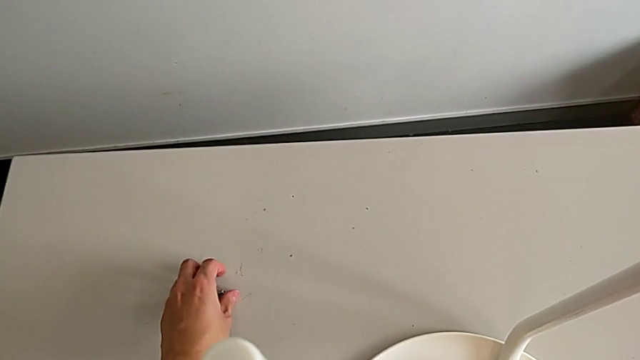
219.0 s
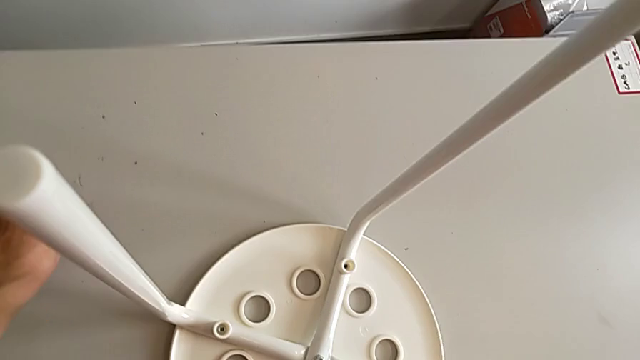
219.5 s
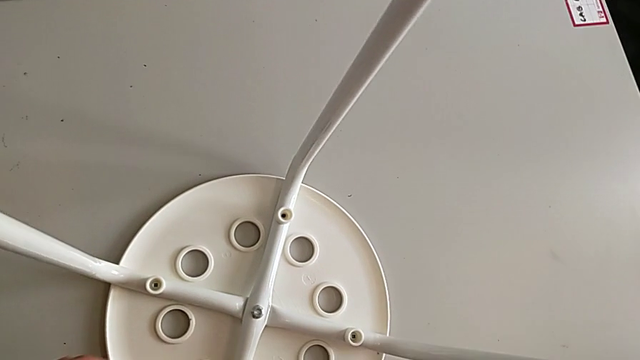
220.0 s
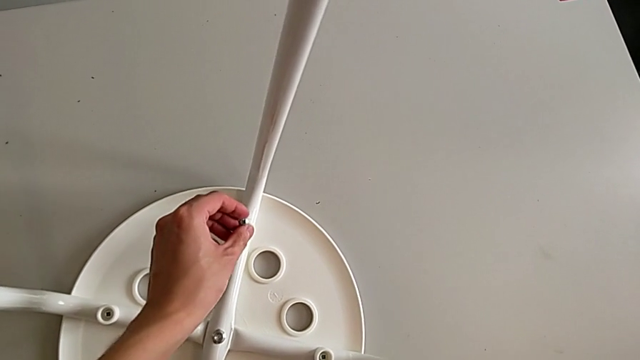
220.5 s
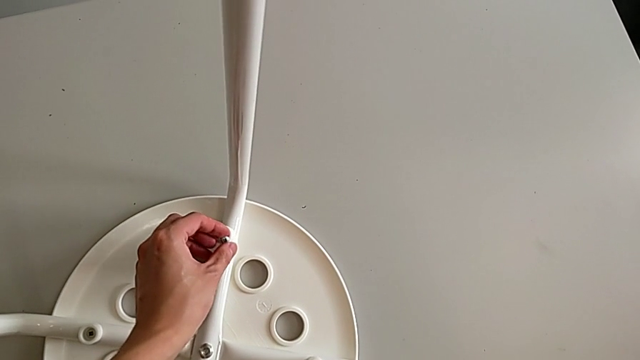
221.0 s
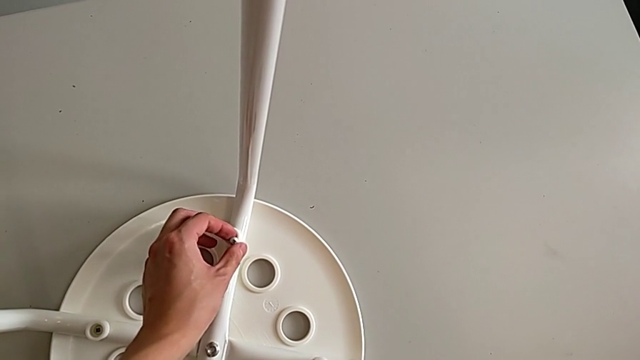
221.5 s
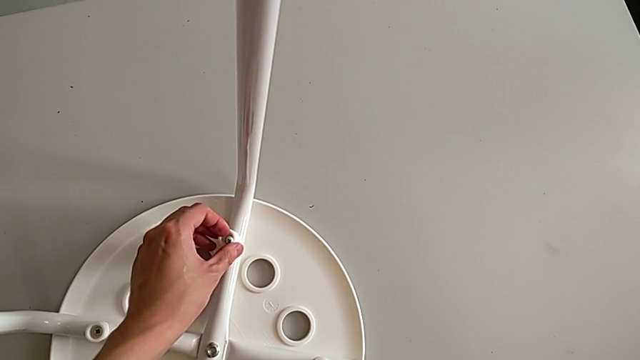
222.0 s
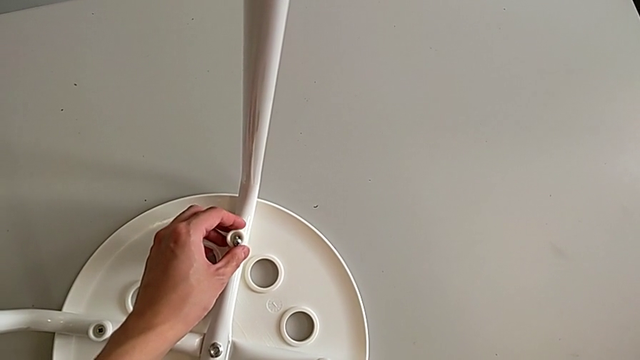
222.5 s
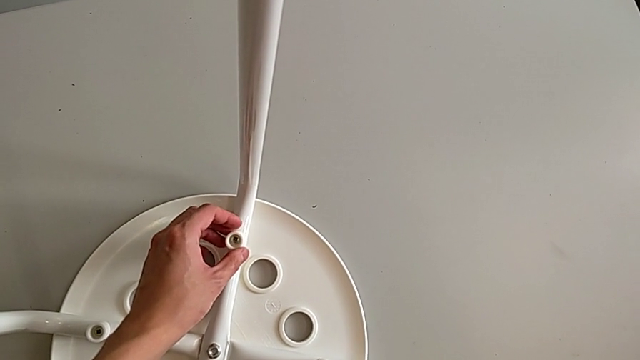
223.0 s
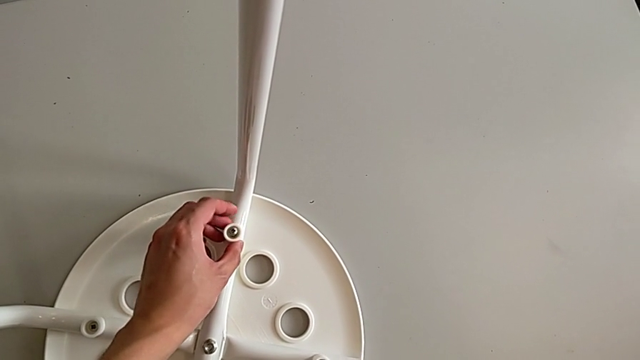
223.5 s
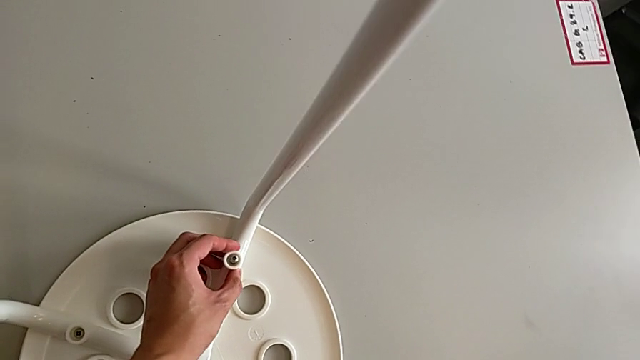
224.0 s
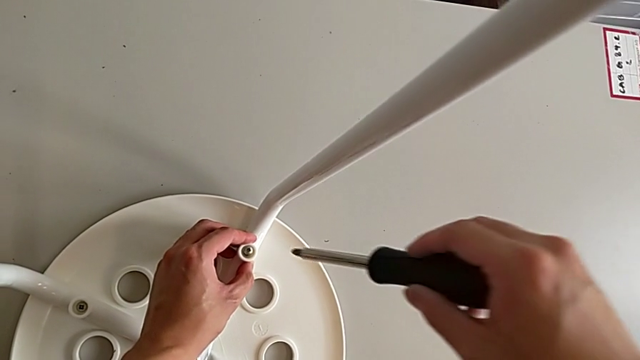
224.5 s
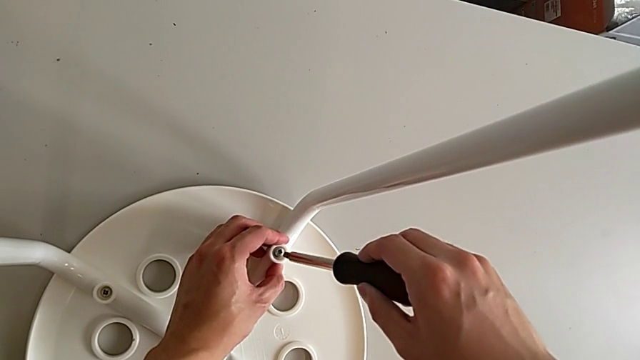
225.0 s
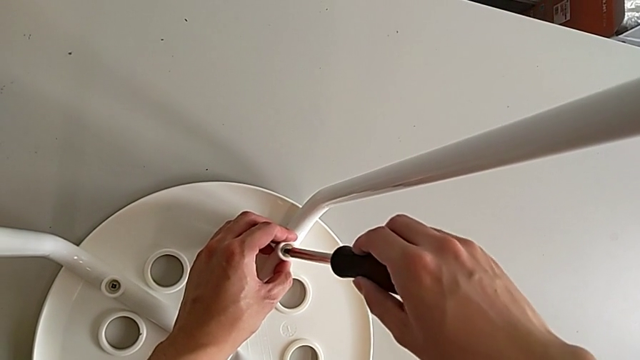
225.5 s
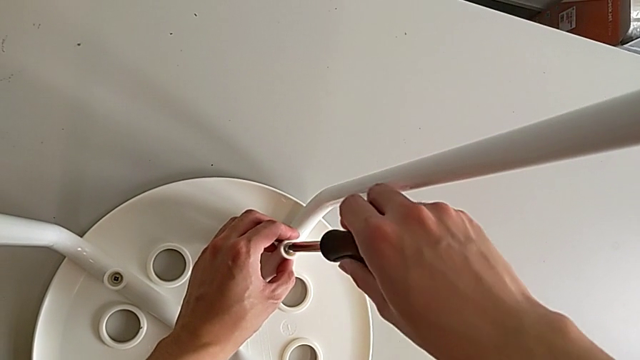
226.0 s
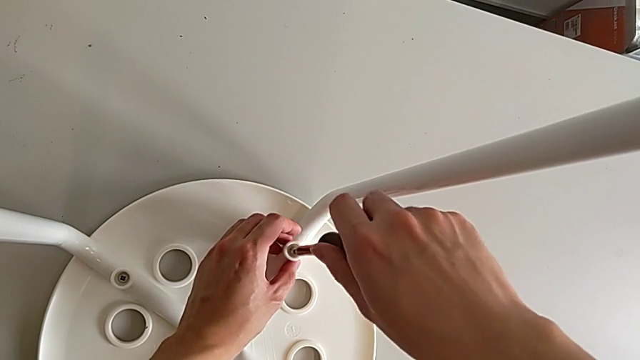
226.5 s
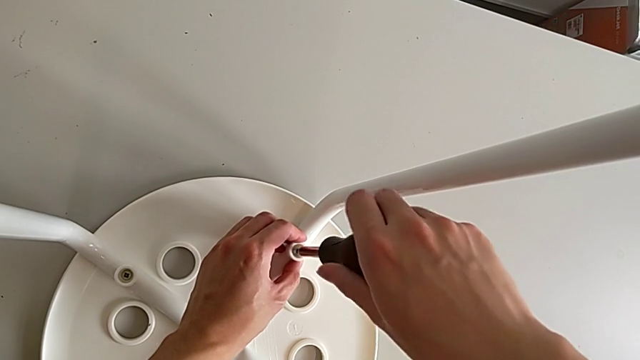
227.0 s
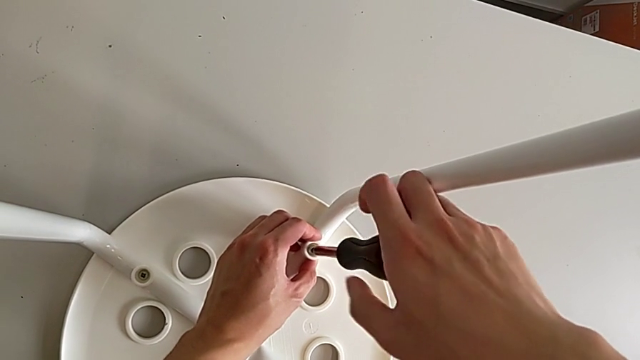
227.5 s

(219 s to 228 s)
The camera wearer is assembling the seat. They grab the screw, approach the washer, insert it, approach the screw, insert the screwdriver and begin to screw the screw.

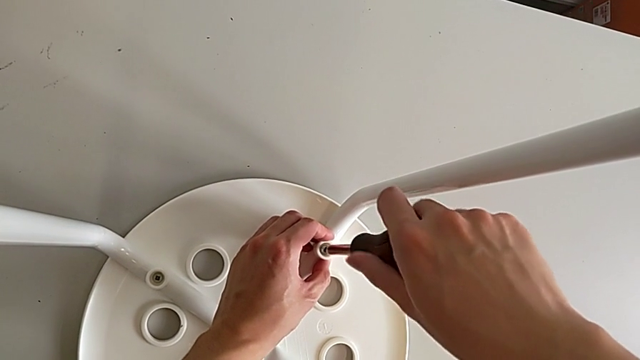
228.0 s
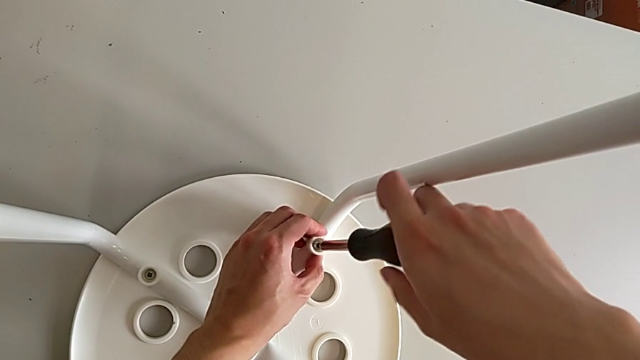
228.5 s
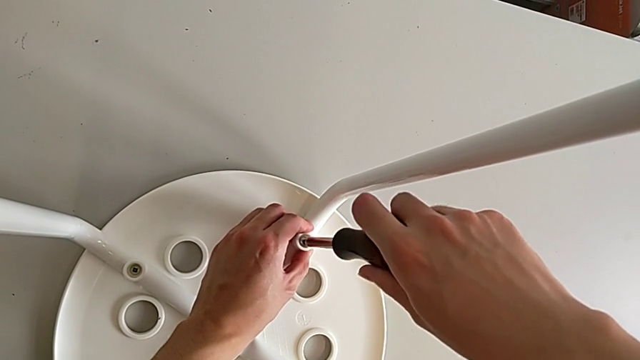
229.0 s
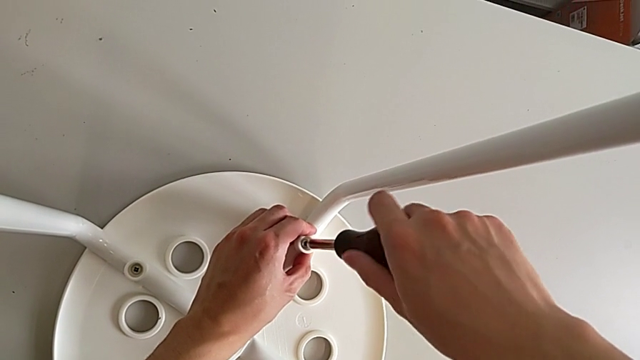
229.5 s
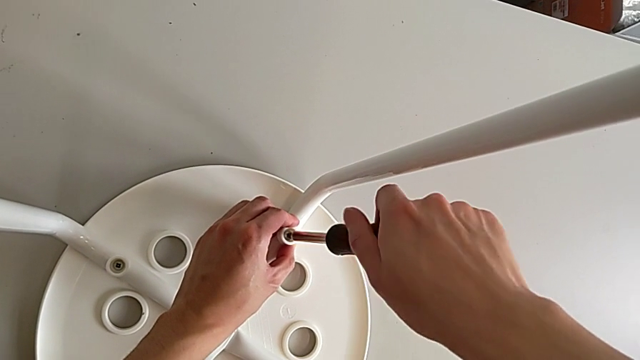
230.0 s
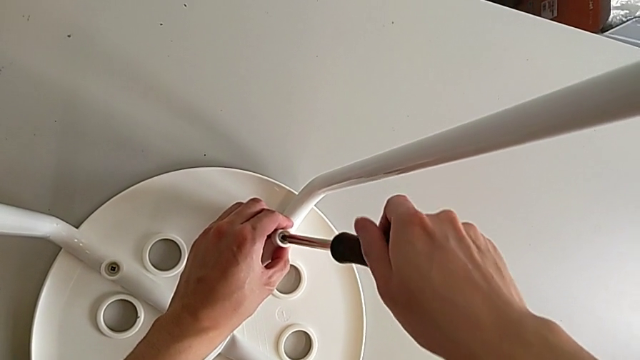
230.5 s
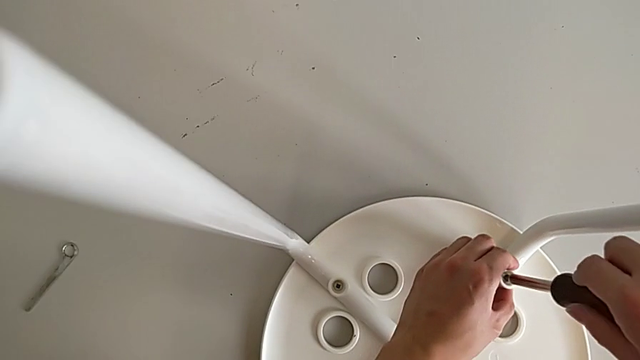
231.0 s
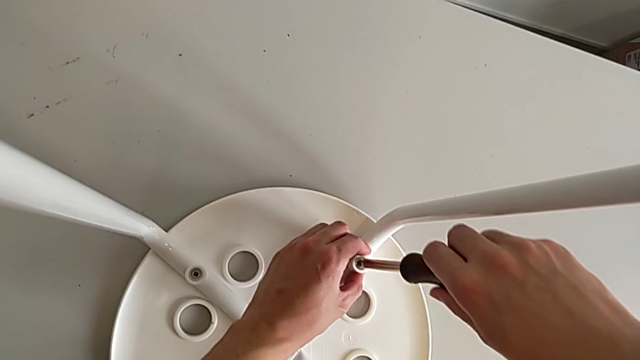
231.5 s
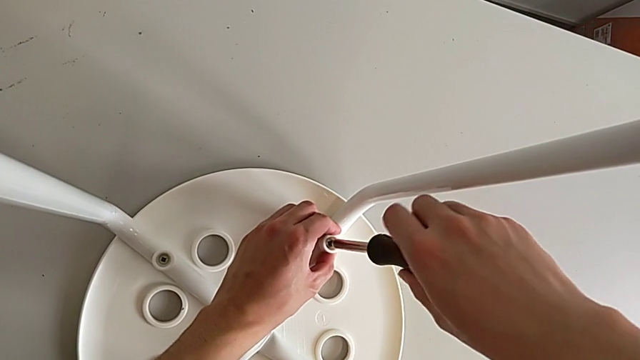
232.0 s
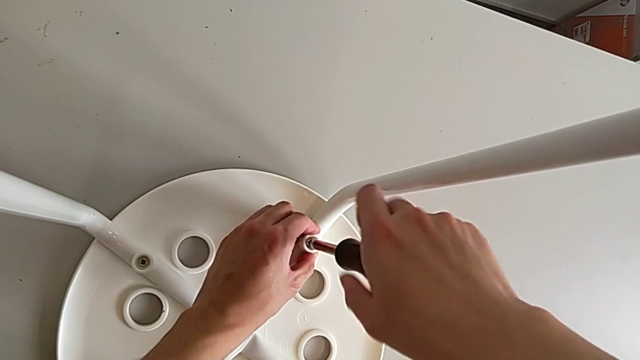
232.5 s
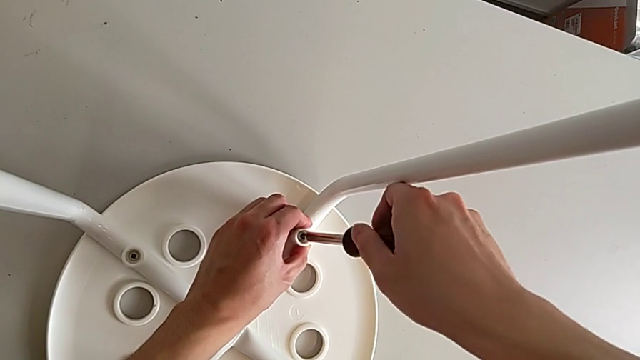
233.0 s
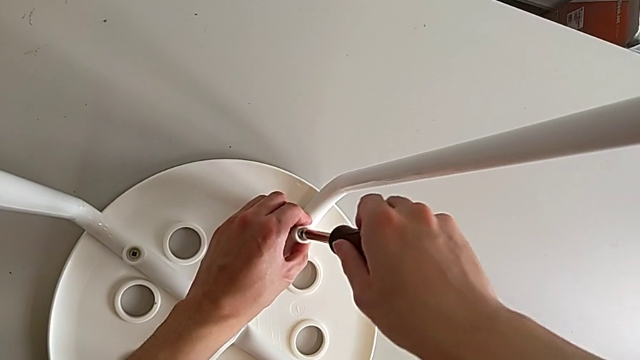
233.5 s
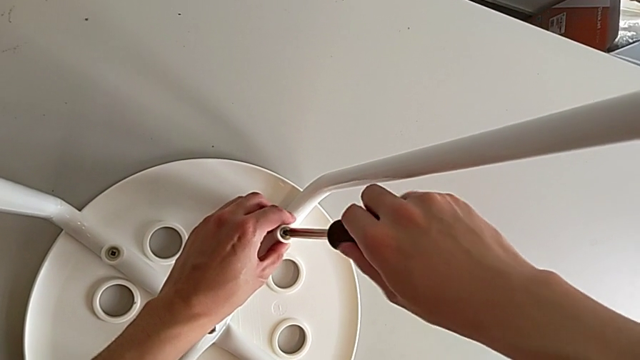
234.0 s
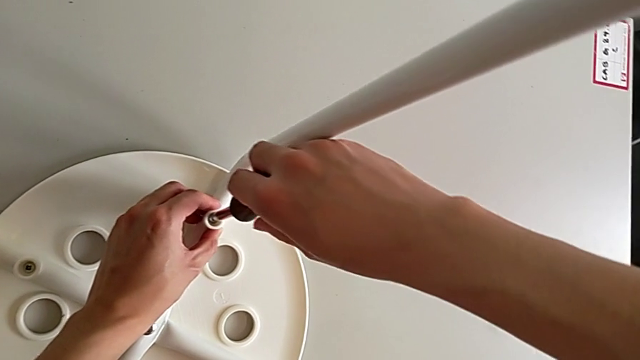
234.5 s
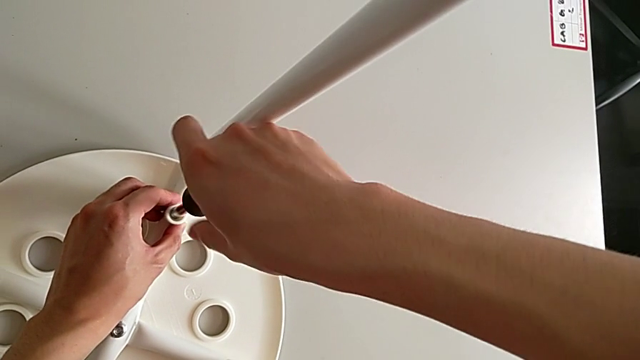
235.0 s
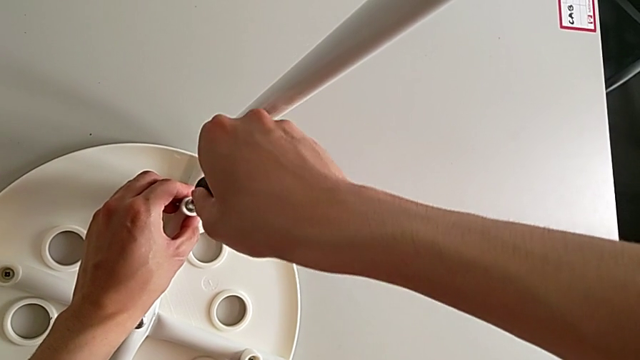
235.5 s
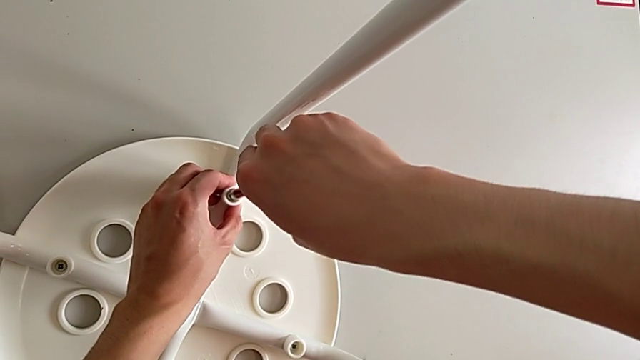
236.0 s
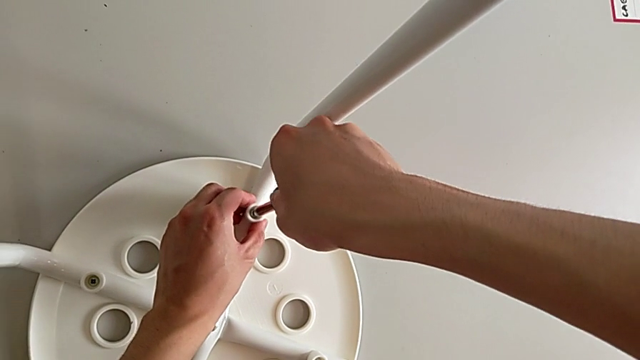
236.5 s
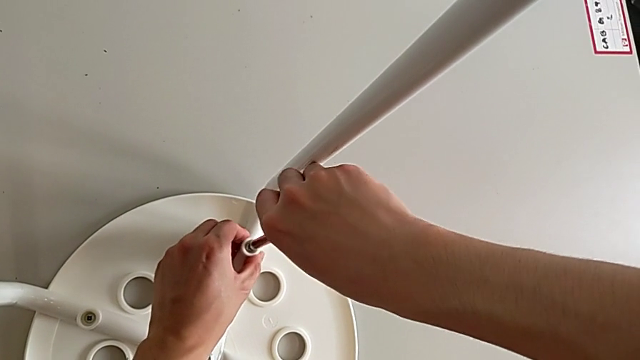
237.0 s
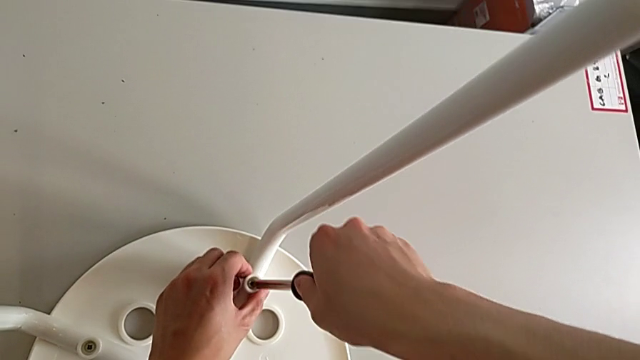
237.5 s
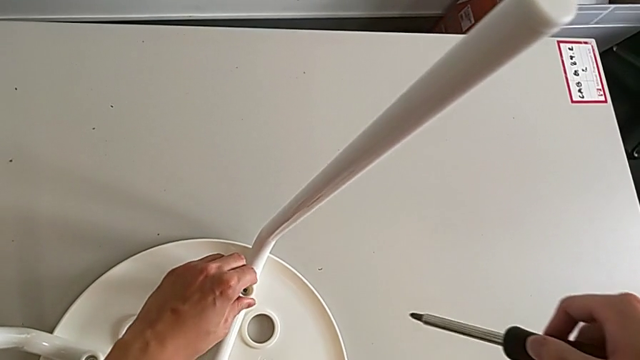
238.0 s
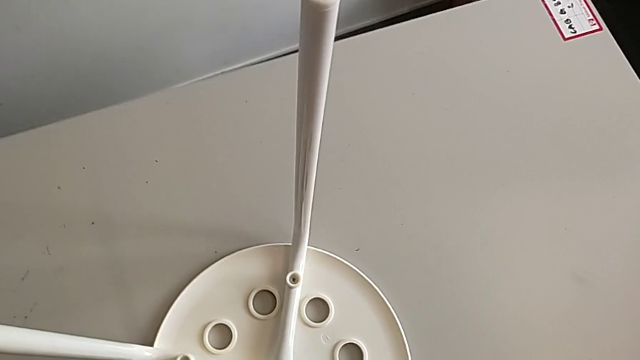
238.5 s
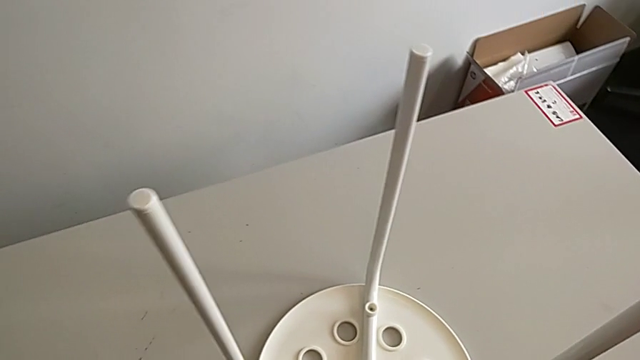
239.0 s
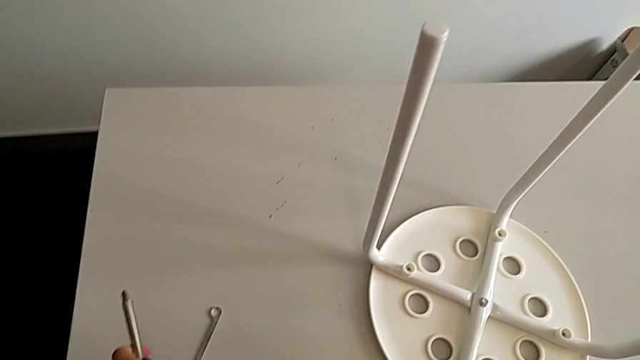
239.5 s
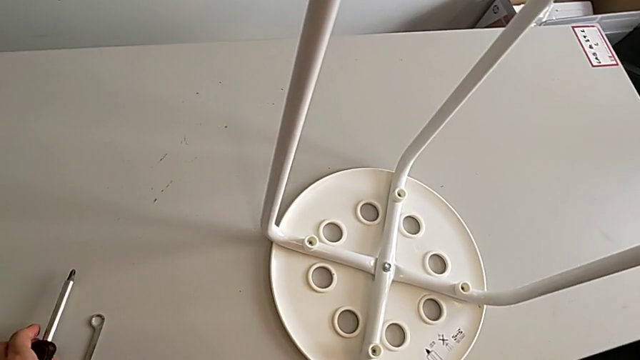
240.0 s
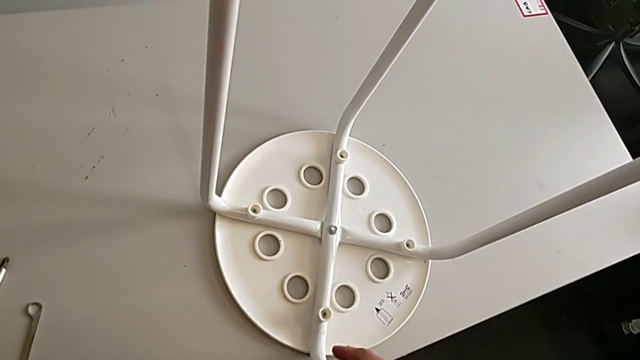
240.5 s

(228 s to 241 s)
The camera wearer is assembling the seat. They keep screwing the screw, withdraw the screwdriver and place it.
